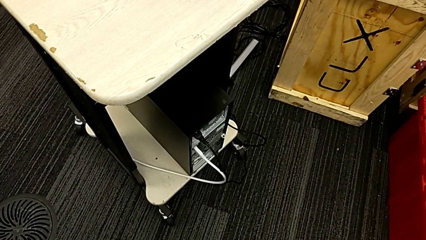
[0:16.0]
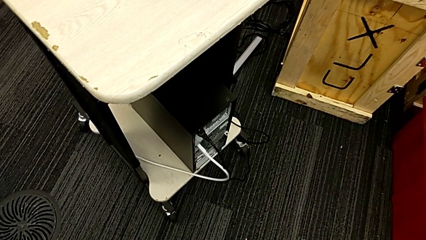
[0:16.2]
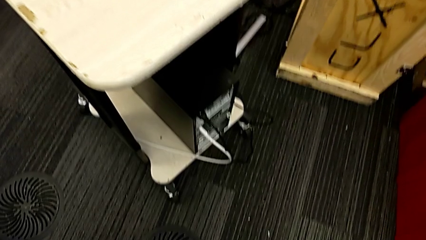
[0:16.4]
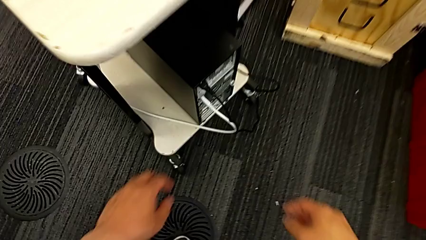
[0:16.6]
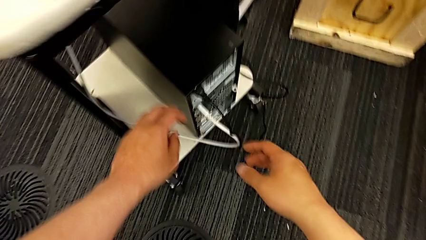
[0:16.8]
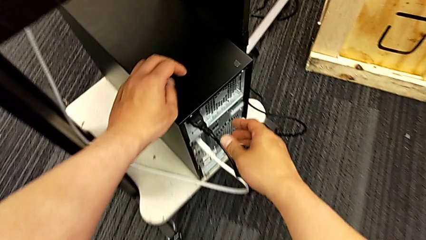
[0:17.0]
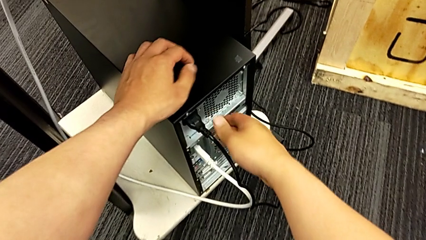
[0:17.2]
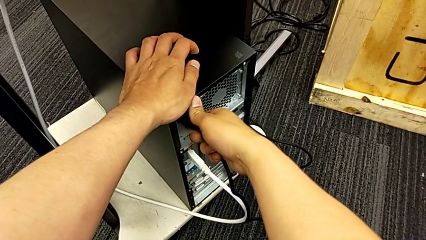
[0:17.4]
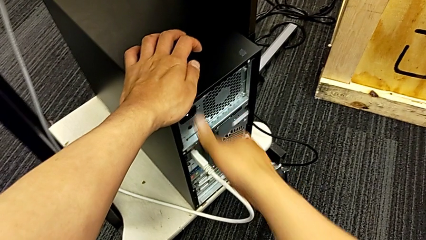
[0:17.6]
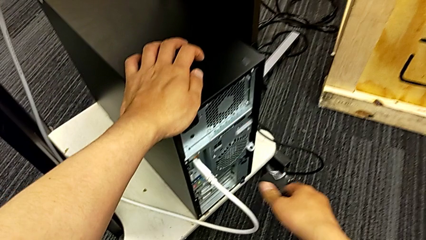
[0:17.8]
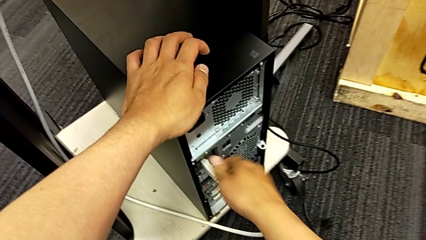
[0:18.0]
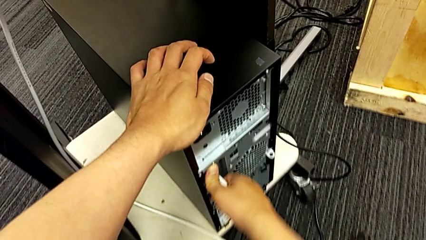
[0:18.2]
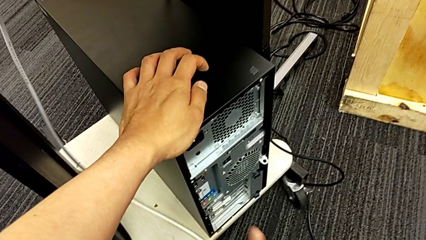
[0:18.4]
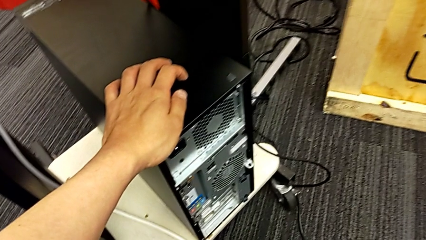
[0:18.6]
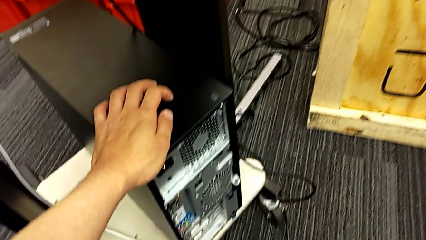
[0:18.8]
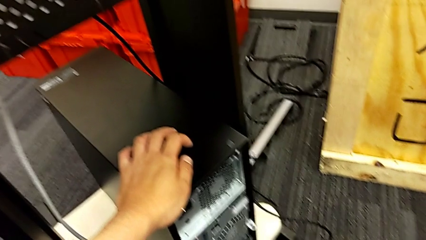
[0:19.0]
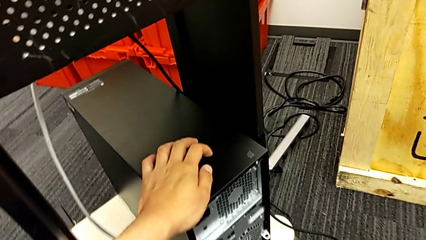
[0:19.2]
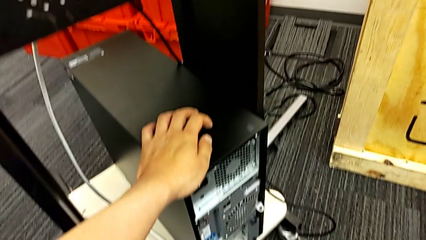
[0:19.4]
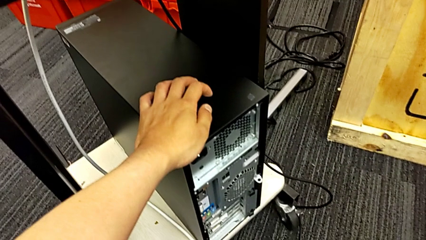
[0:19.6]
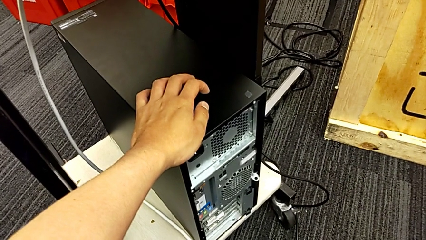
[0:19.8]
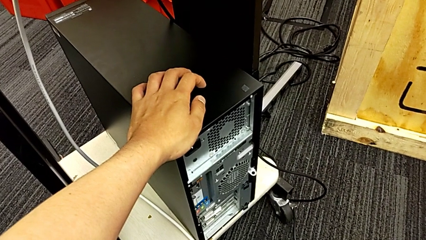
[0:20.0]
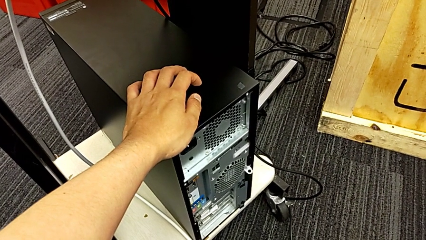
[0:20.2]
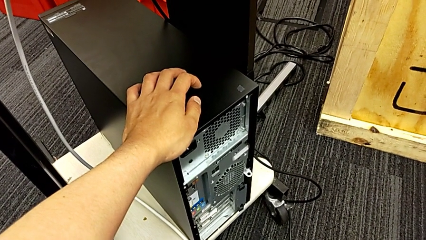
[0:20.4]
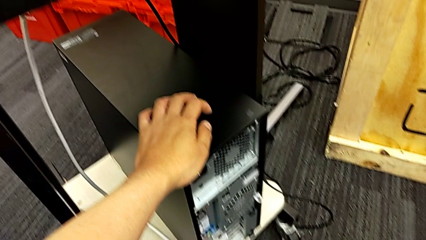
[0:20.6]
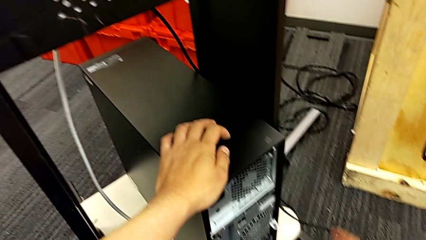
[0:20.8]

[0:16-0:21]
The camera wearer disconnects the cables. They withdraw the white HDMI cable.

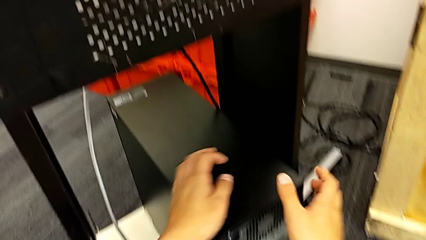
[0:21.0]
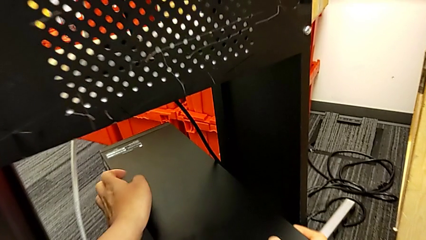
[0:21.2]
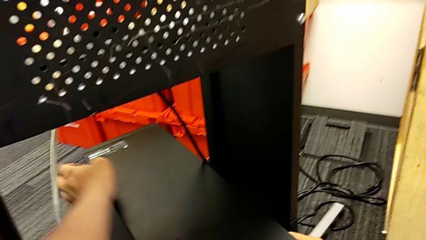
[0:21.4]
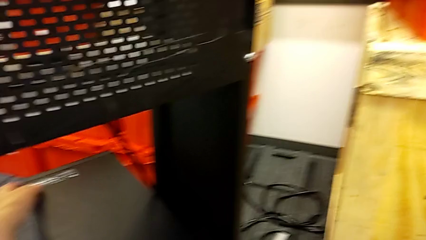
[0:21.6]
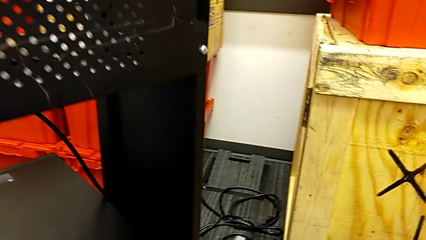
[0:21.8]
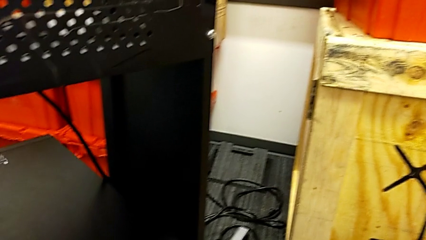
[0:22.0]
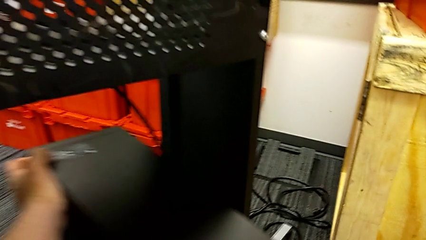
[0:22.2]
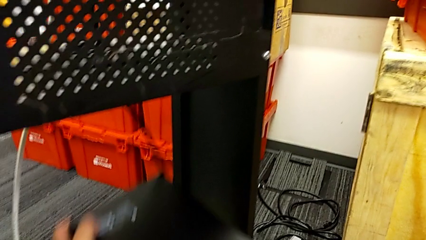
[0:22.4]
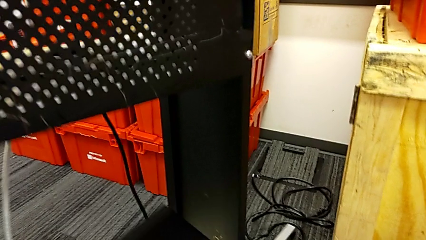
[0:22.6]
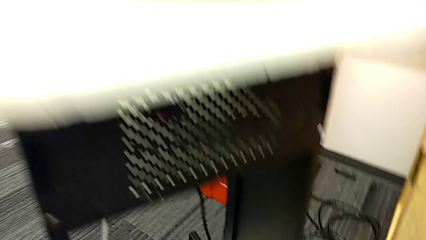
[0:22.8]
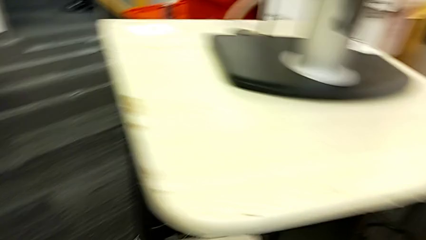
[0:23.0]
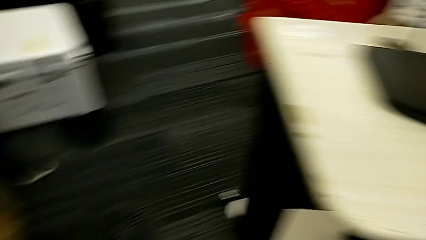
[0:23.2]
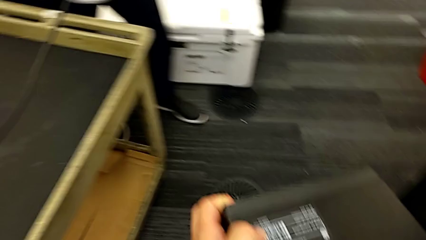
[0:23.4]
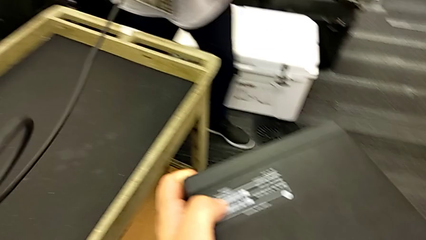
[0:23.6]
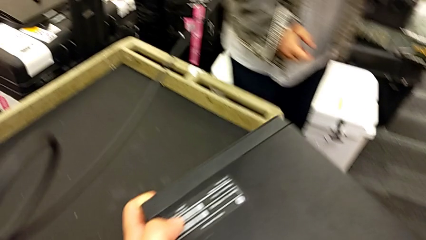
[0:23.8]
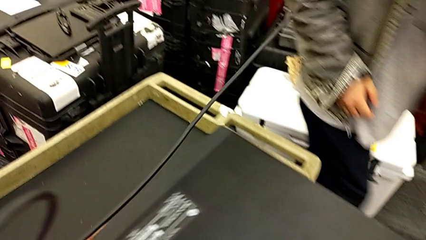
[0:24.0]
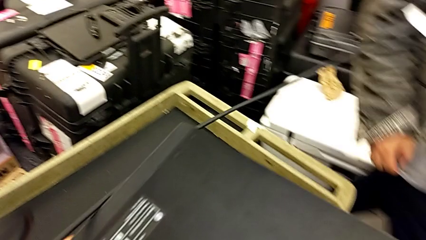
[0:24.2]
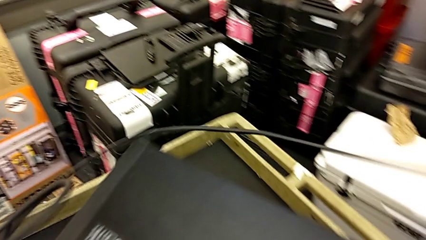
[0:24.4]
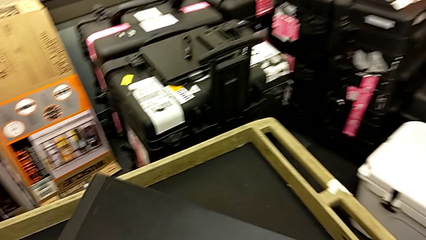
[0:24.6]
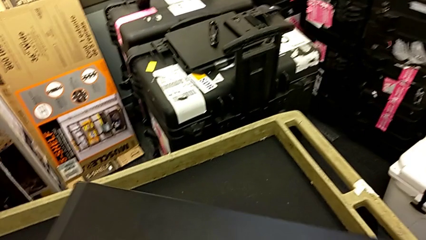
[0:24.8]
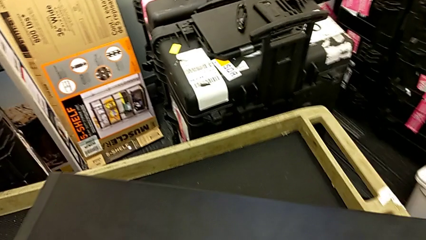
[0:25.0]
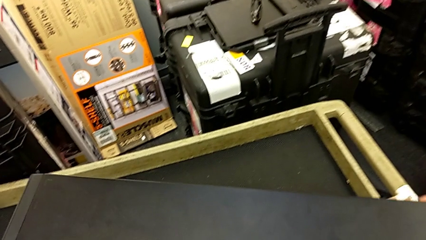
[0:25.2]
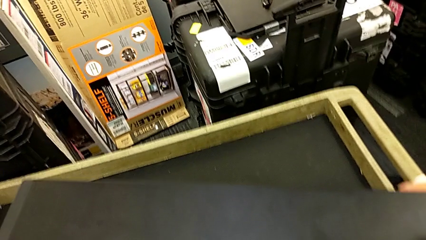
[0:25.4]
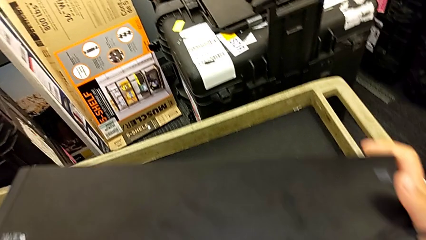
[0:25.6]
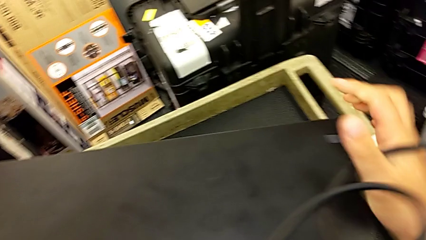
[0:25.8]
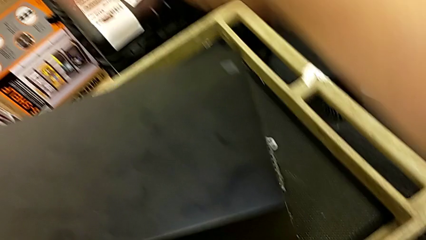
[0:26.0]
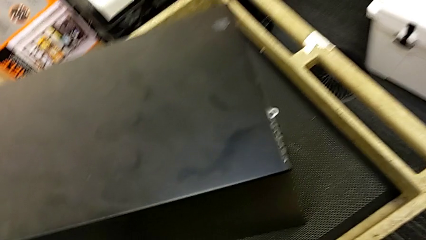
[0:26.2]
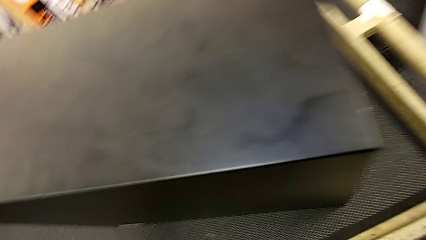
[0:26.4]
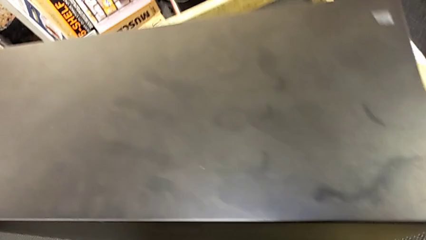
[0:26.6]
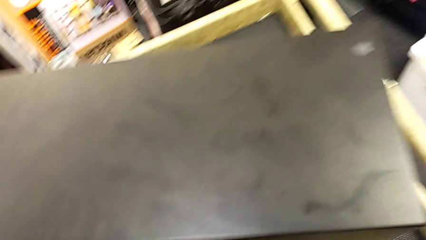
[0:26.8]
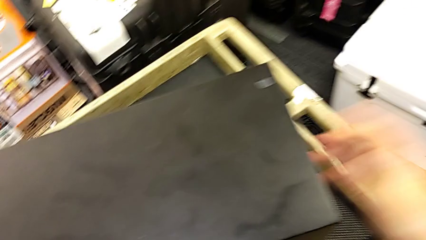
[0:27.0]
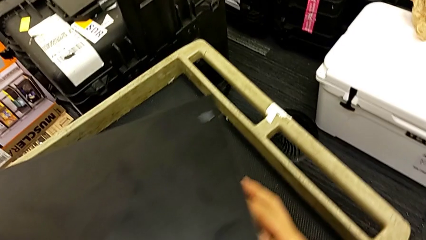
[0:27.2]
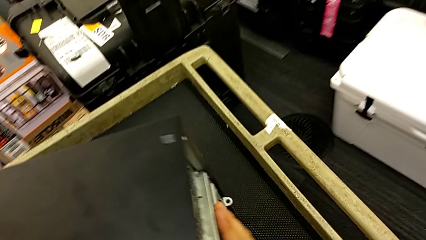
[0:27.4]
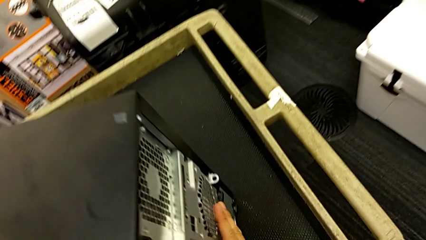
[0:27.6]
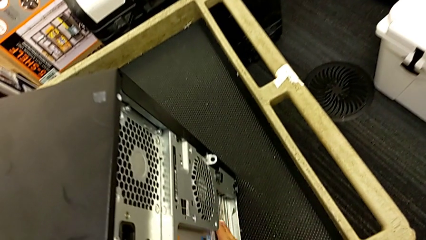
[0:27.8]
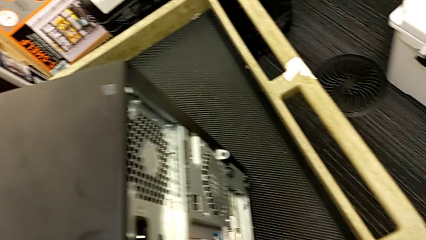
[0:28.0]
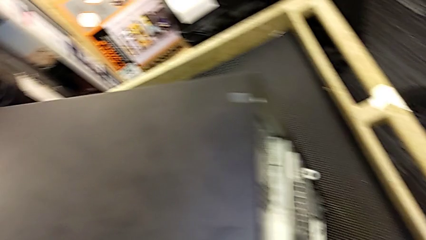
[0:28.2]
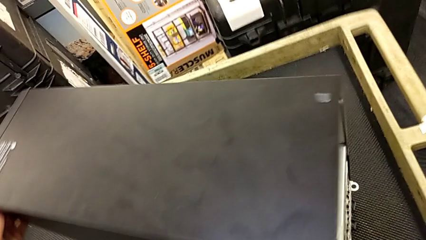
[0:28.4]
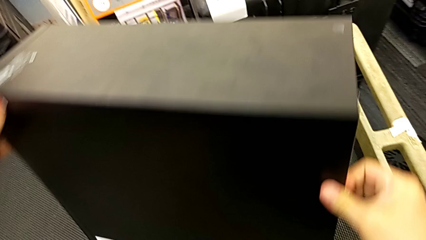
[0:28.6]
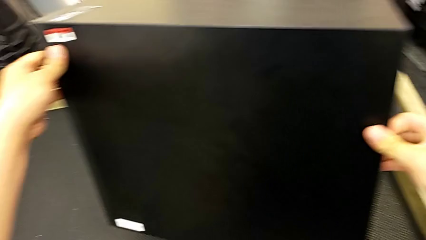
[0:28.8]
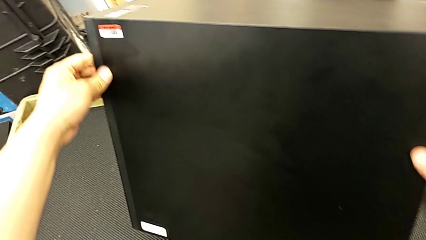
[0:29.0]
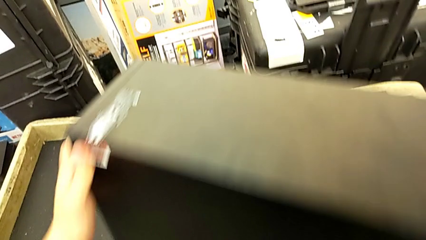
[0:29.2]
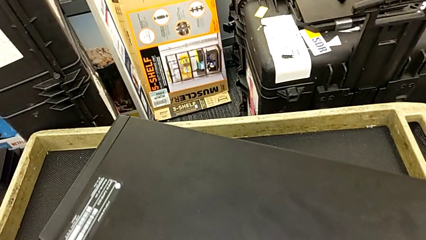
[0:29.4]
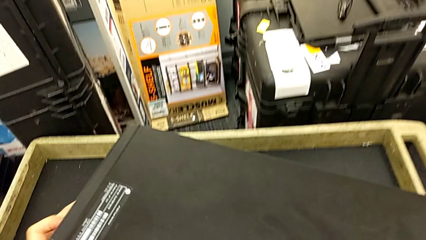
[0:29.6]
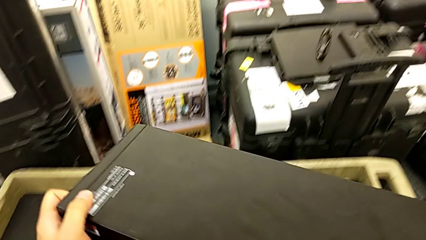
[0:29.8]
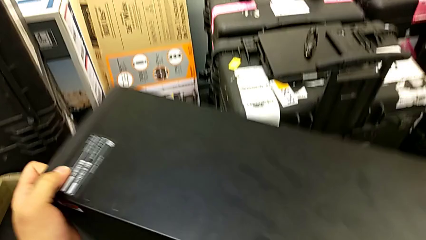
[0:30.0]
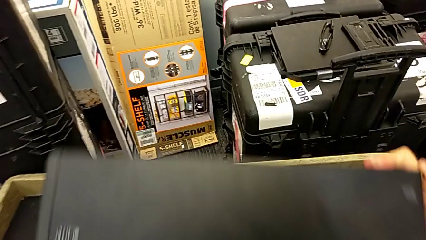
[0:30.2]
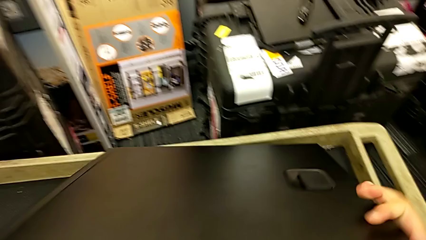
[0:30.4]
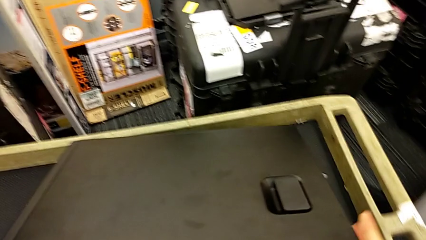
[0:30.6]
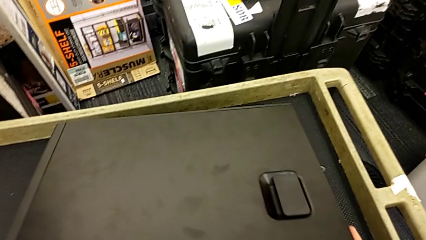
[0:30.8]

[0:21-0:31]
The camera wearer places the computer tower on the table. They grab the computer tower, lift it, place it, inspect it and flip it.

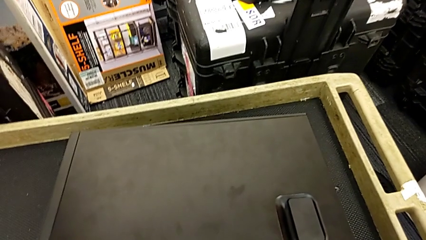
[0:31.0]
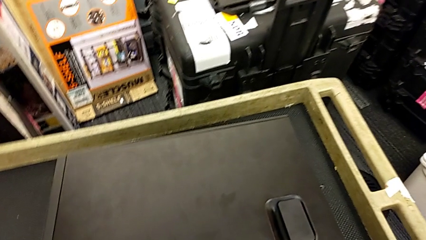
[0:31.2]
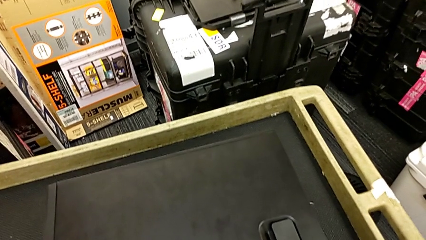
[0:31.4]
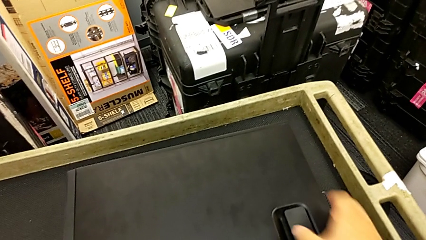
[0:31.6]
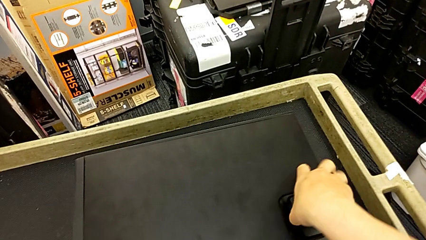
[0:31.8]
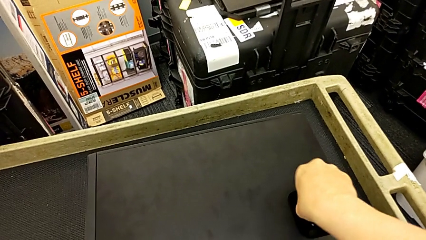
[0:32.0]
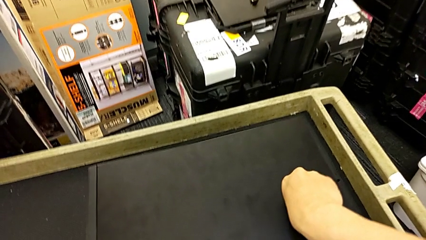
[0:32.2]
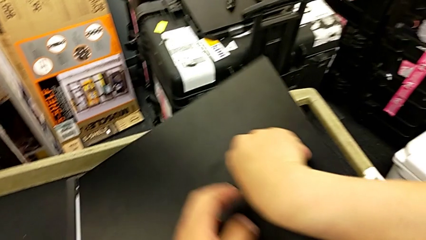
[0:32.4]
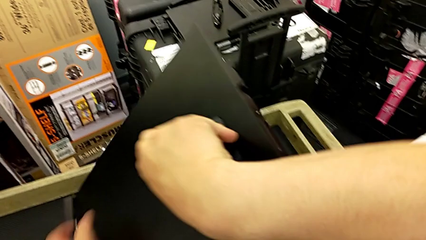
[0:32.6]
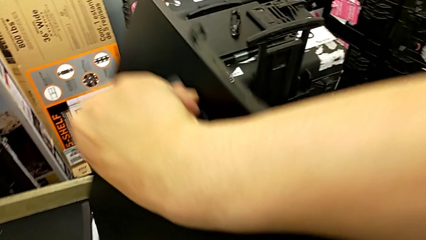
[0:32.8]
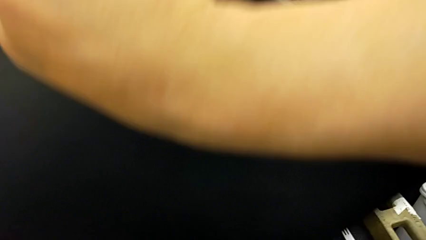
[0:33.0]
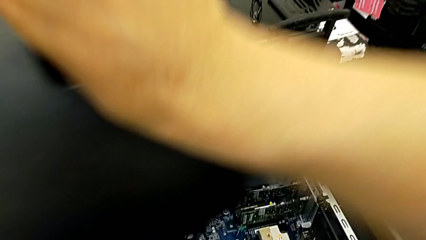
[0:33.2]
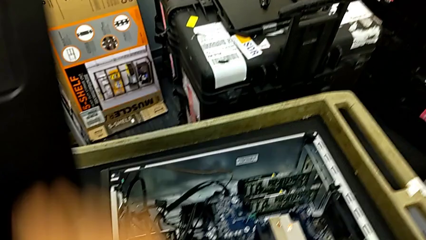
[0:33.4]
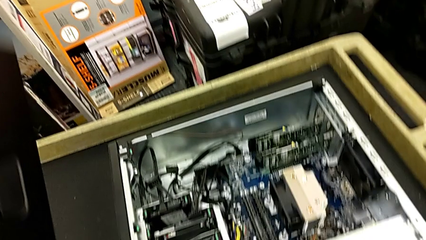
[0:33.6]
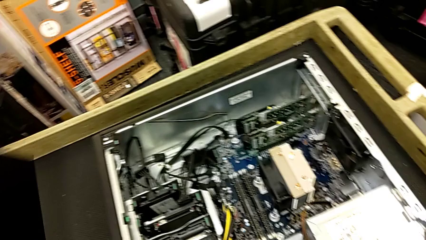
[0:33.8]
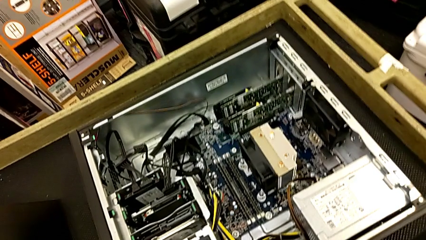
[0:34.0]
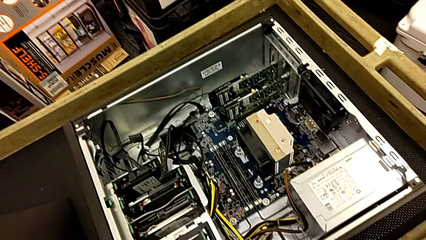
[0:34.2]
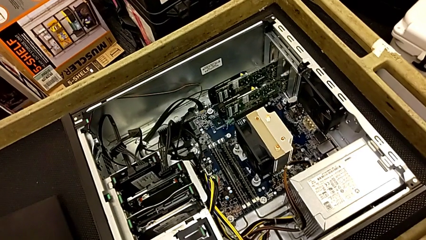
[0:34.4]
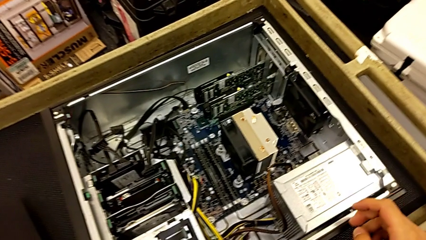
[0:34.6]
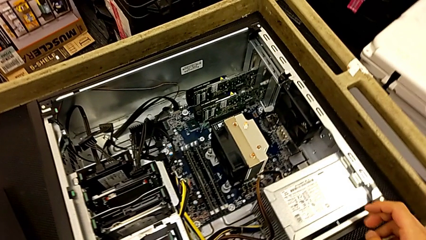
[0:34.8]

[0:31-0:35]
The camera wearer opens the cover. They open the cover and lift it.
